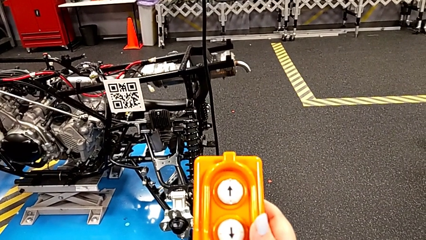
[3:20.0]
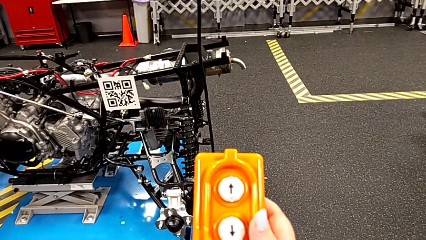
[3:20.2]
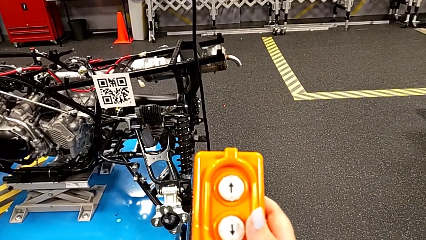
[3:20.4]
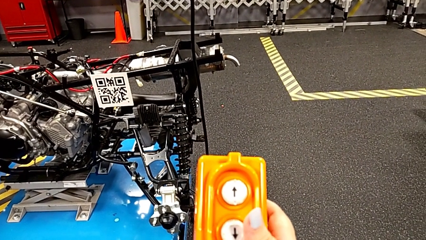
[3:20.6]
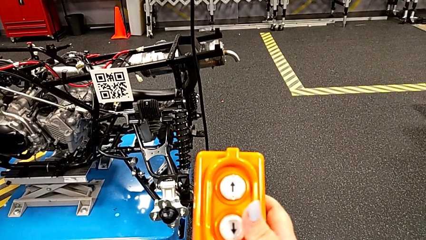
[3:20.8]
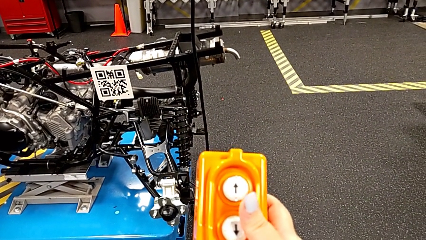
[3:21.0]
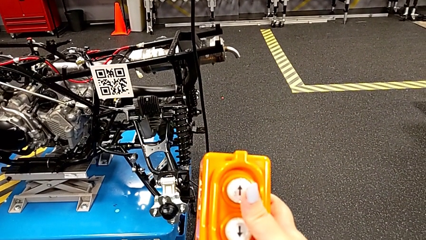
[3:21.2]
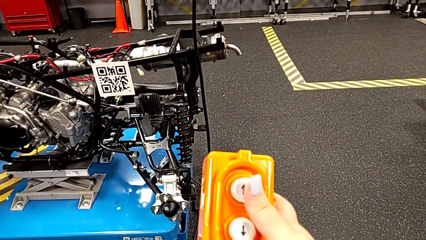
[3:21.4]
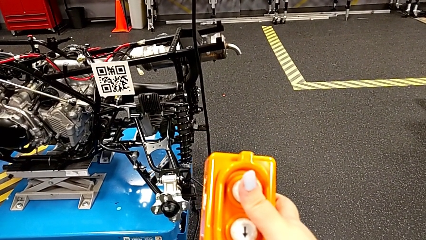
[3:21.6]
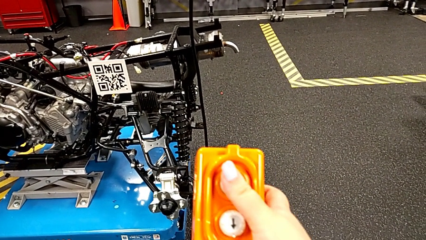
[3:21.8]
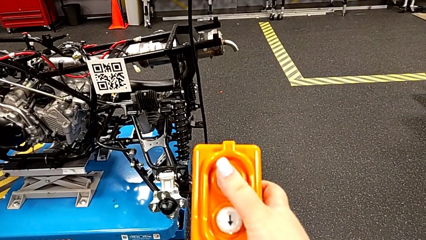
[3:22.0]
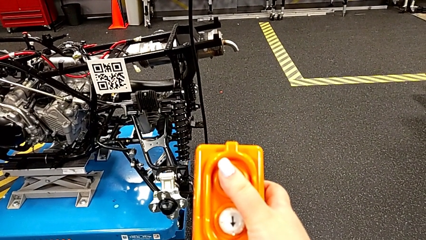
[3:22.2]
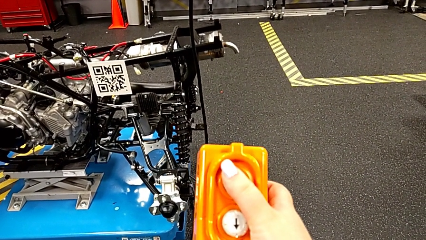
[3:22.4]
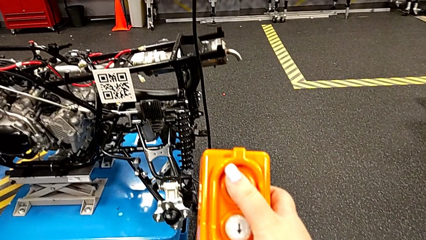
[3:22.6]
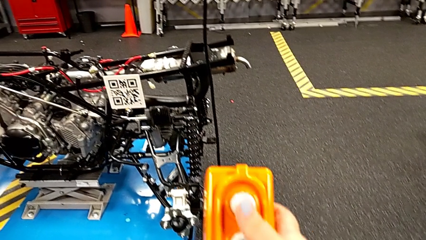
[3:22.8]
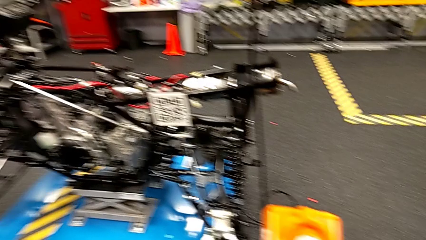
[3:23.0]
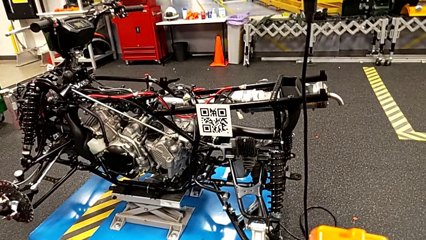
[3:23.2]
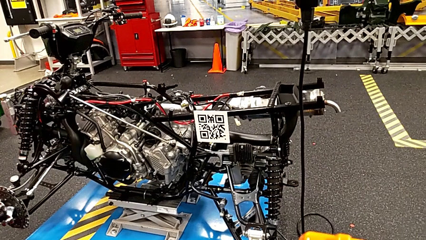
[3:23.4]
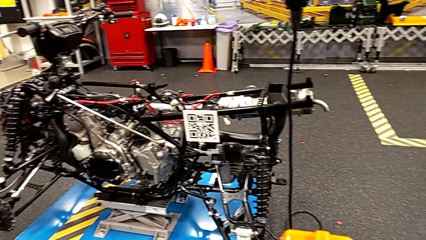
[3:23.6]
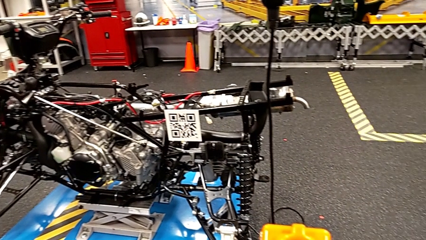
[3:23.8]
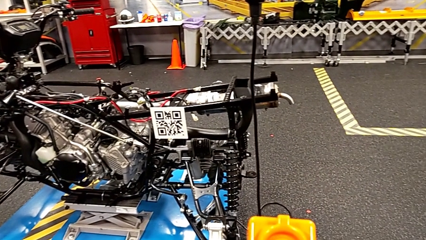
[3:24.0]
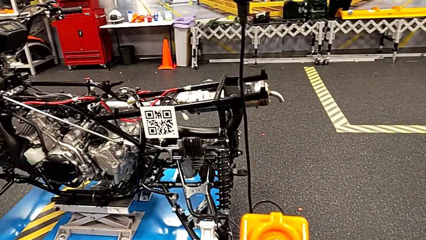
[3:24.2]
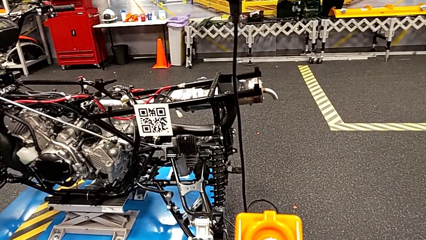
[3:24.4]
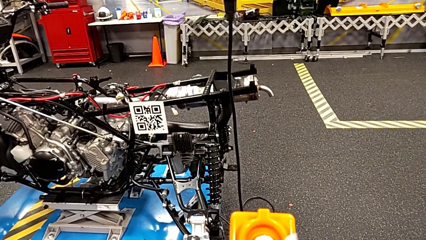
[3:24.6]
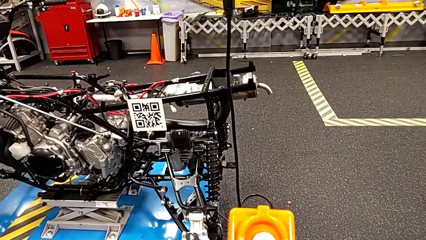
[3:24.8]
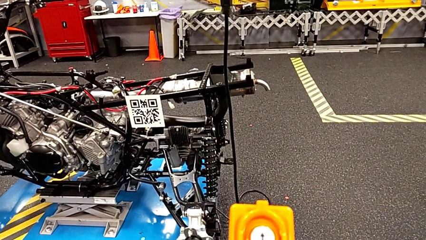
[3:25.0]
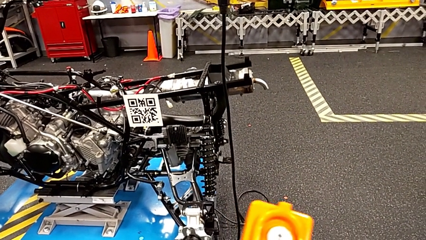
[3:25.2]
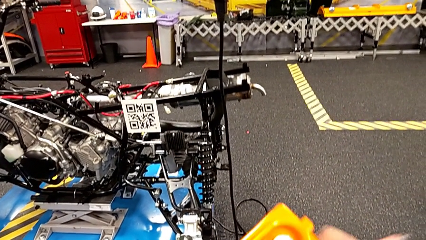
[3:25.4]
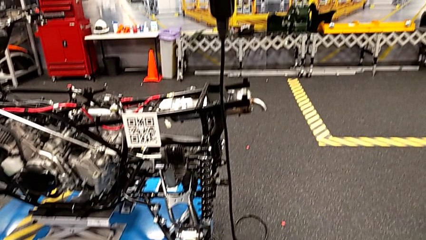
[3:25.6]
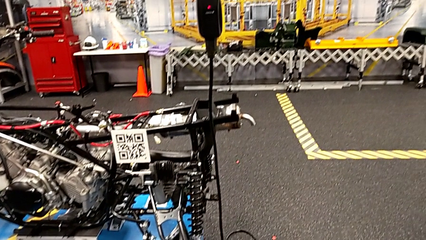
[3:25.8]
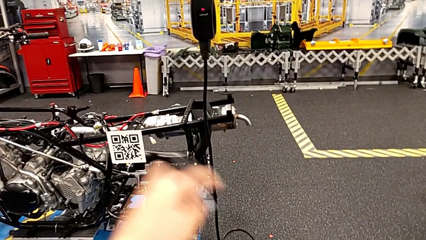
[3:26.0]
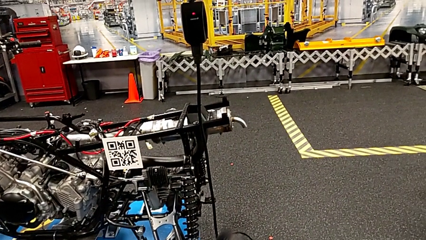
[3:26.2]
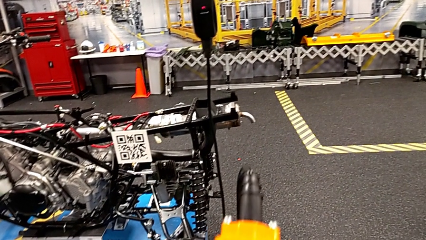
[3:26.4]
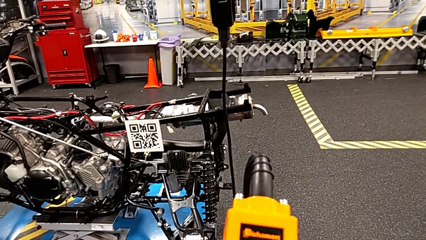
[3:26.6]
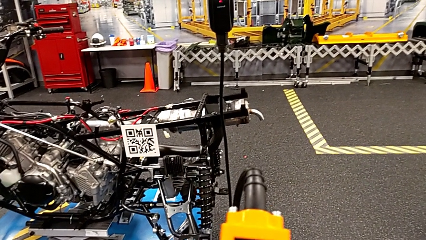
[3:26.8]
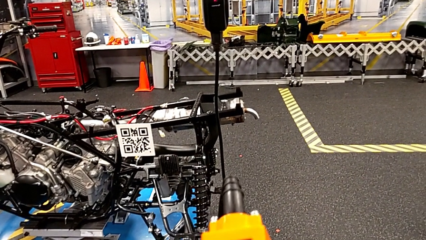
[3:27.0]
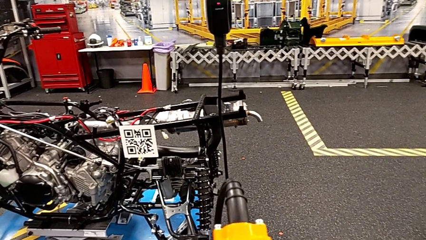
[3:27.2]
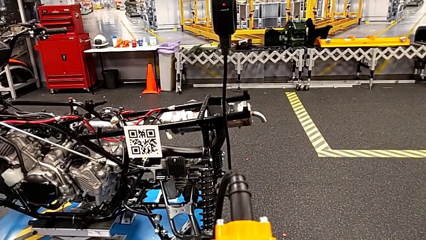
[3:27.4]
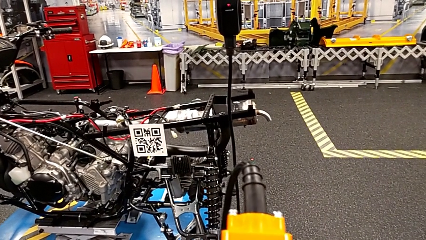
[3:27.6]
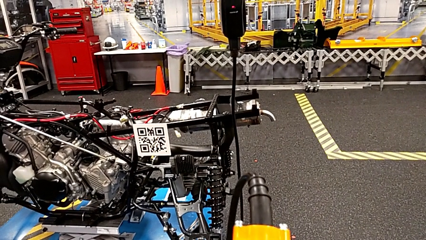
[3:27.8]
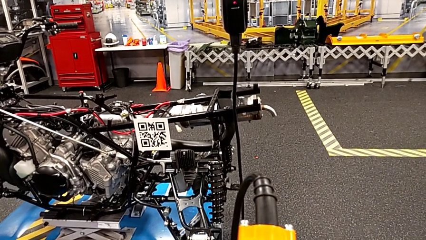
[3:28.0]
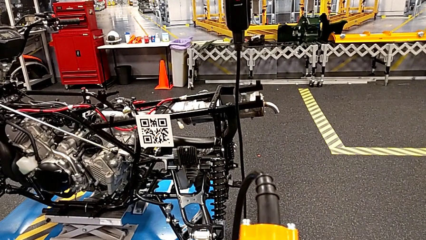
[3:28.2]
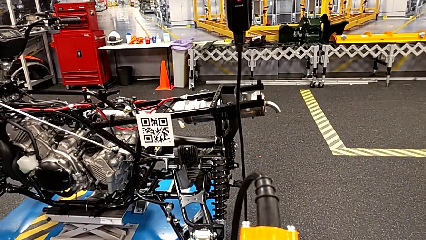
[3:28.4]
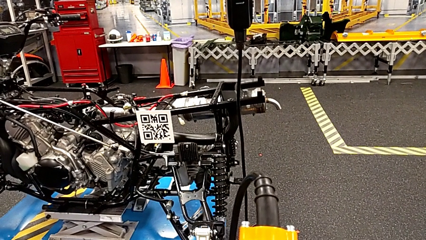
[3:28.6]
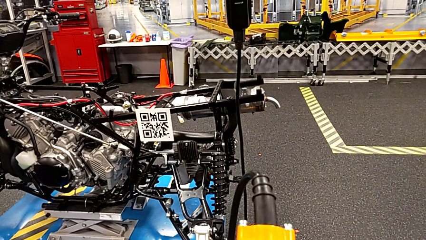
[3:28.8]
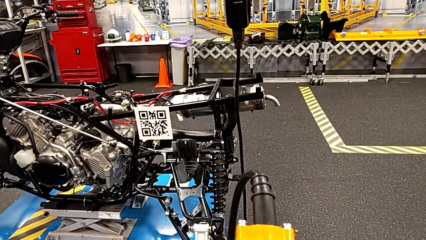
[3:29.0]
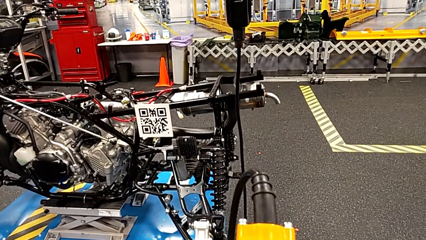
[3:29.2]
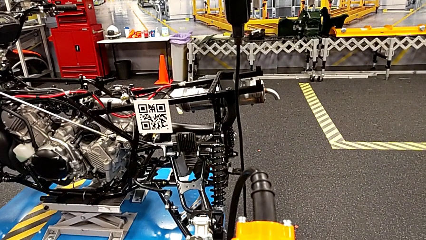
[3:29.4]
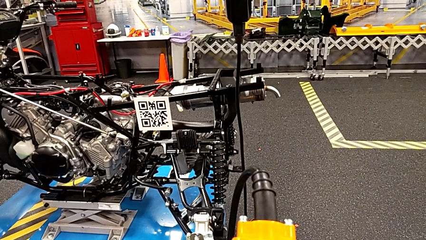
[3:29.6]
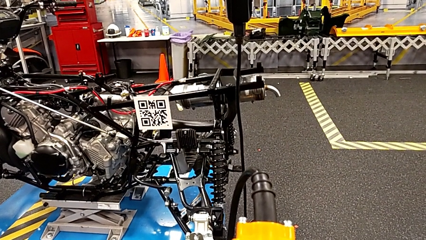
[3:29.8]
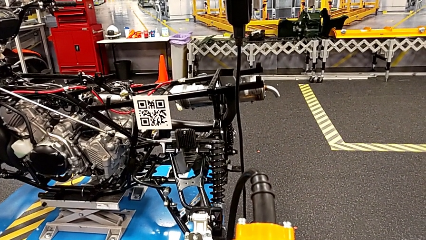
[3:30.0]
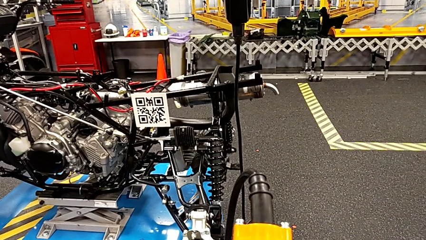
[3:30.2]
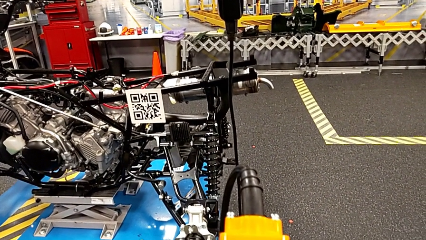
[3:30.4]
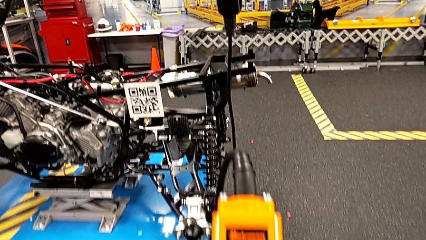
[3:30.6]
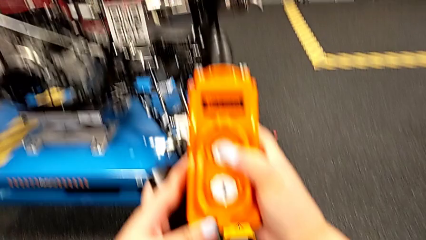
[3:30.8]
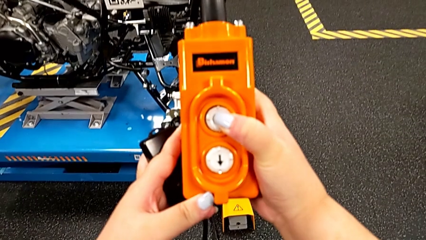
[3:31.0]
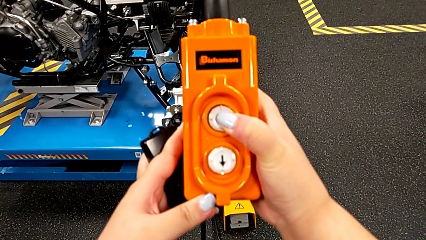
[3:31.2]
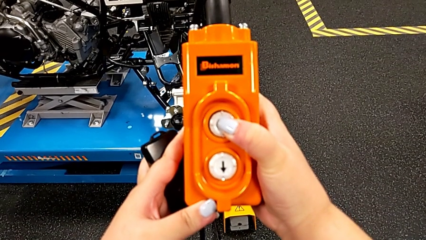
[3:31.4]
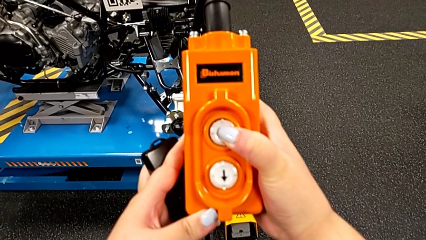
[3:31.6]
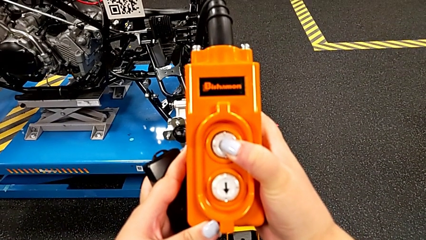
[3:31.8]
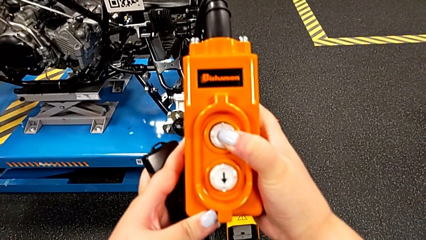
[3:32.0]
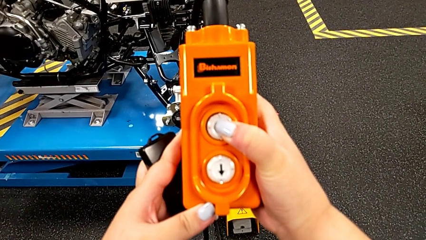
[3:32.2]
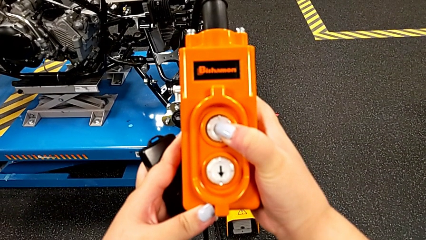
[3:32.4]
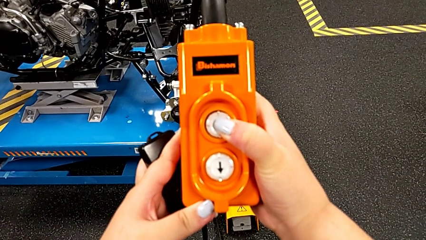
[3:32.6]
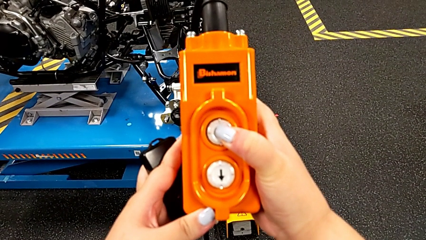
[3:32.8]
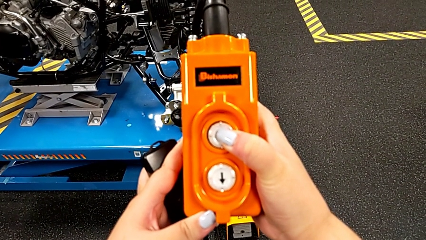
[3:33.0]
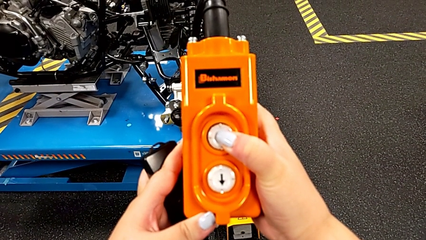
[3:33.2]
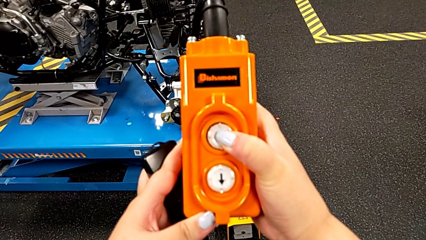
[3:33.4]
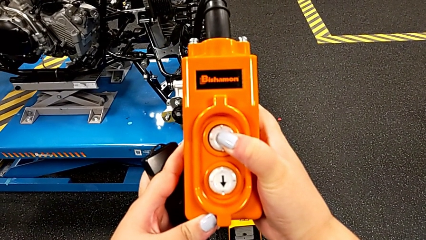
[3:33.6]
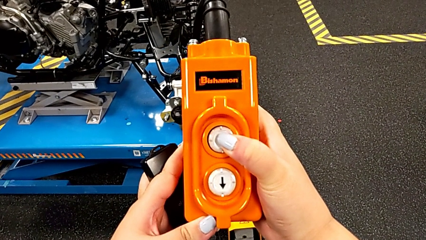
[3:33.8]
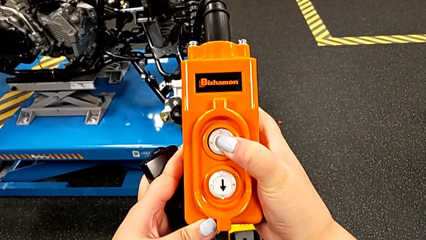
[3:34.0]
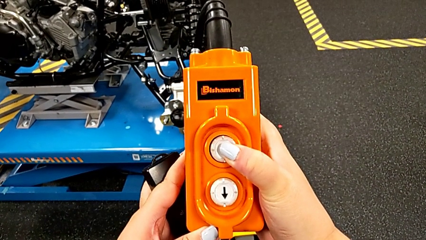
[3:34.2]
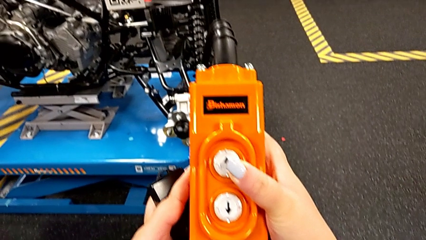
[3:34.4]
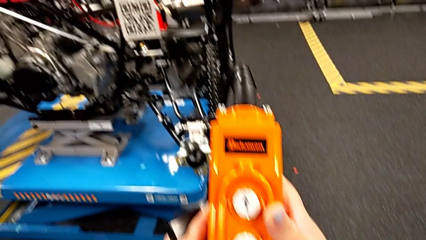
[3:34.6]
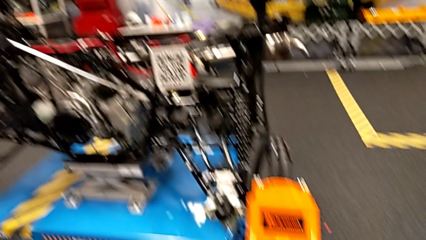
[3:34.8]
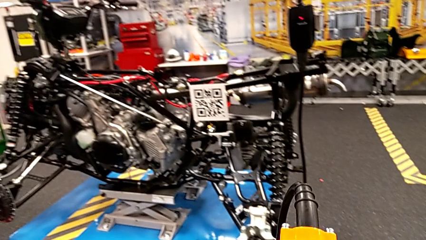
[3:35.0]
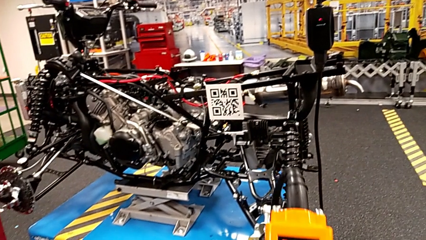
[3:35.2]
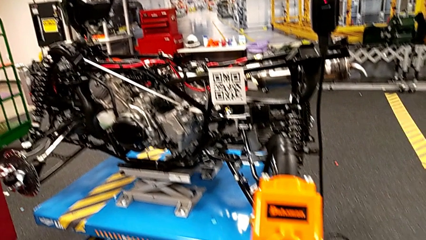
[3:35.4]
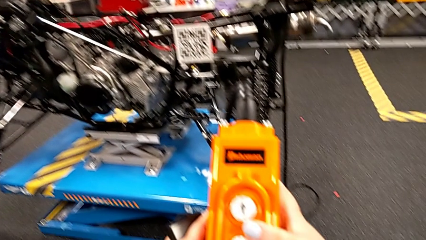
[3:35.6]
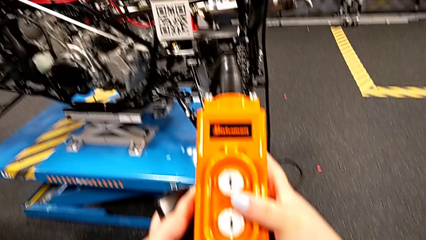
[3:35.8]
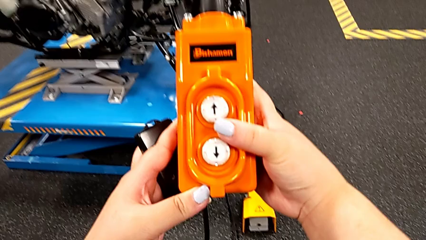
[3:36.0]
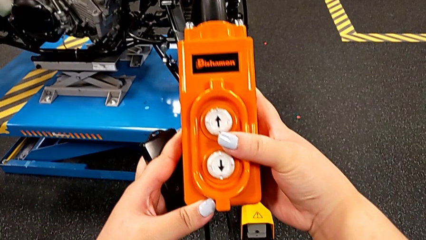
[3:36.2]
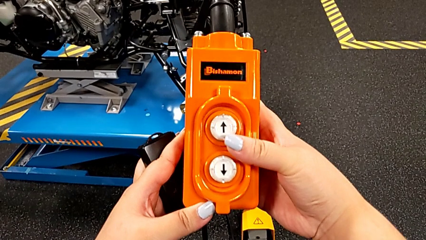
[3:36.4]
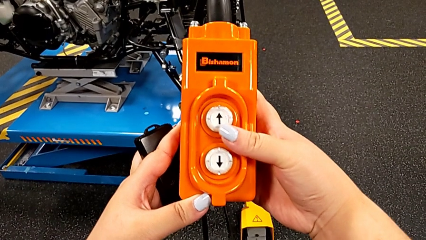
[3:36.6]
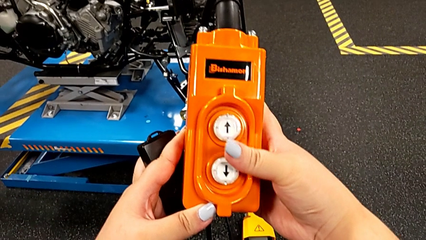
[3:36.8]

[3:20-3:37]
The camera wearer is using the remote to lift the ATV. They wrongly press the button down, press the button up, flip the remote and press the button up.
